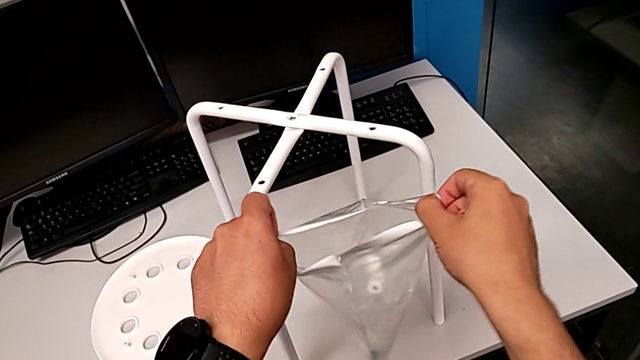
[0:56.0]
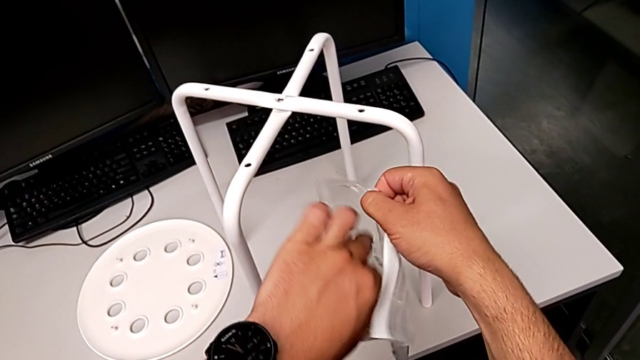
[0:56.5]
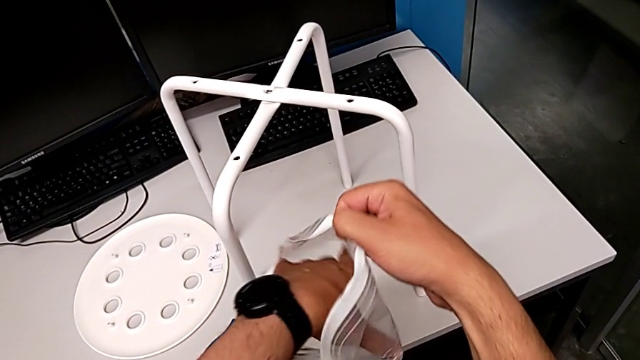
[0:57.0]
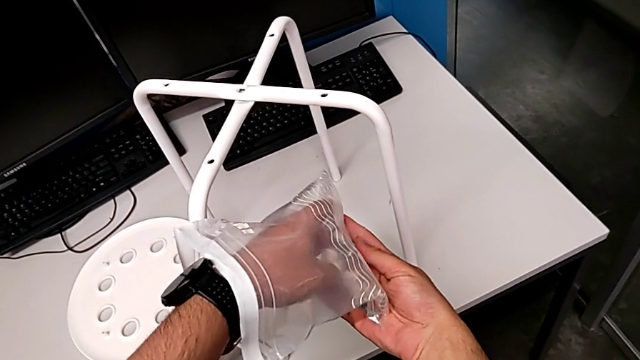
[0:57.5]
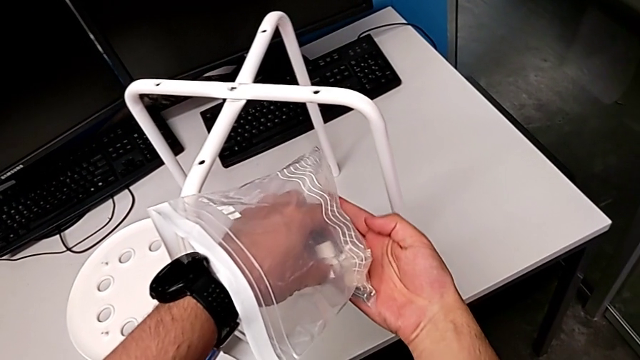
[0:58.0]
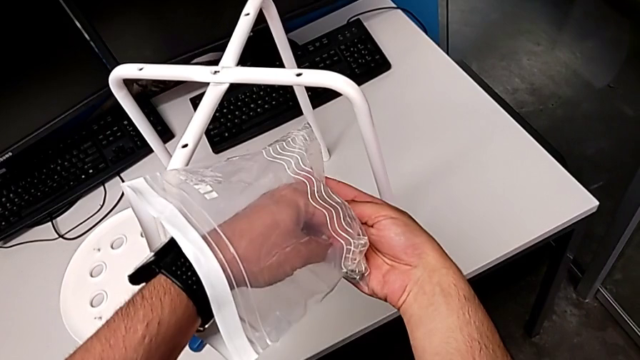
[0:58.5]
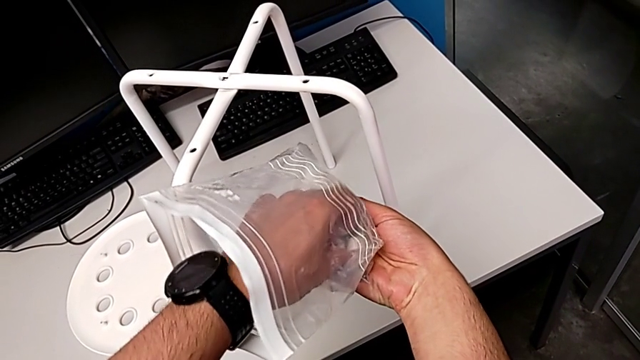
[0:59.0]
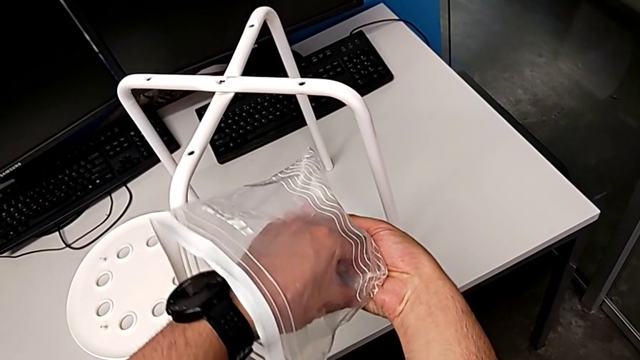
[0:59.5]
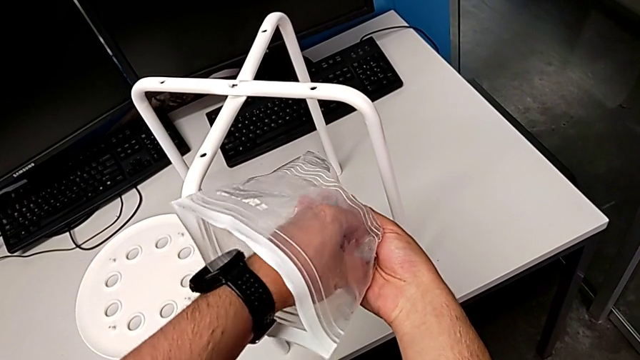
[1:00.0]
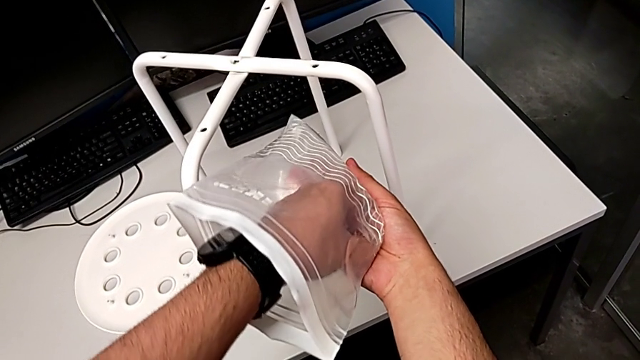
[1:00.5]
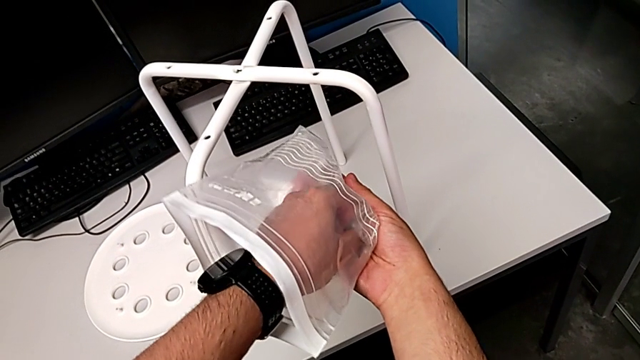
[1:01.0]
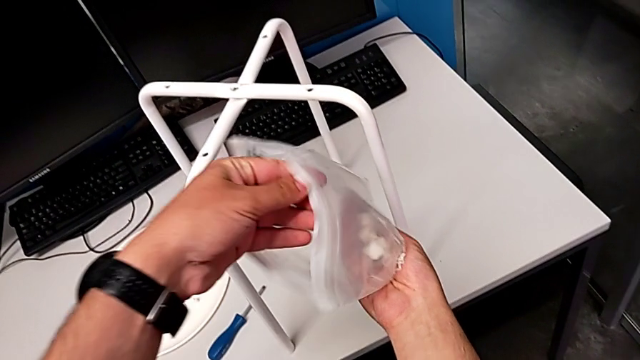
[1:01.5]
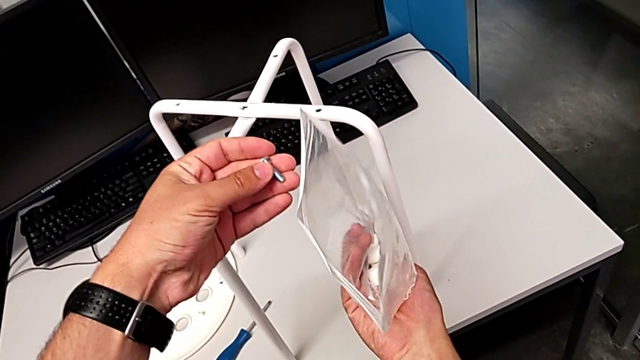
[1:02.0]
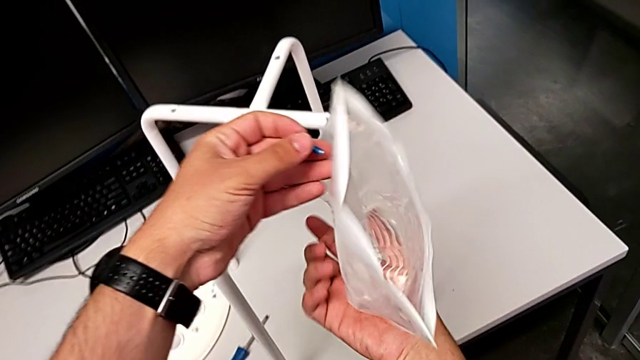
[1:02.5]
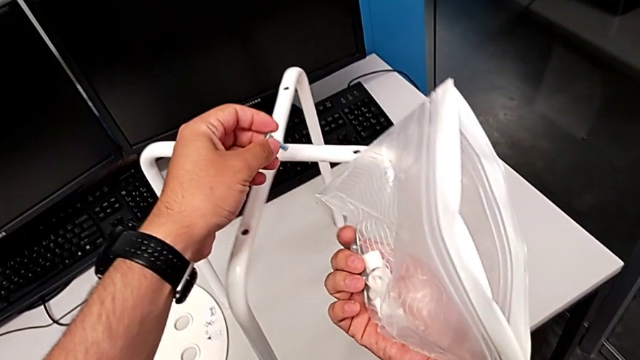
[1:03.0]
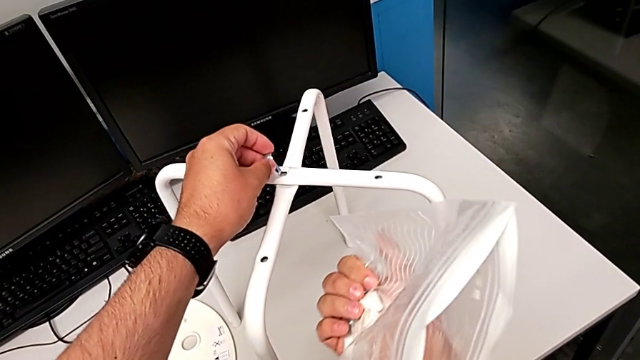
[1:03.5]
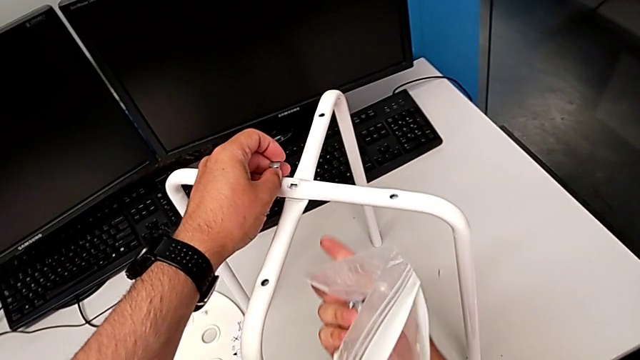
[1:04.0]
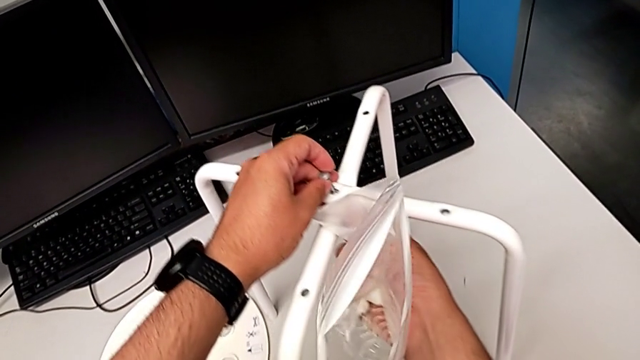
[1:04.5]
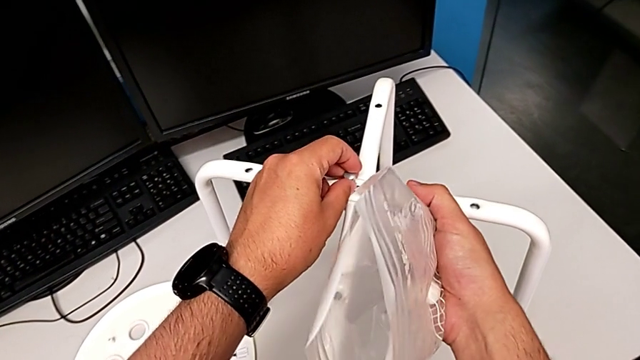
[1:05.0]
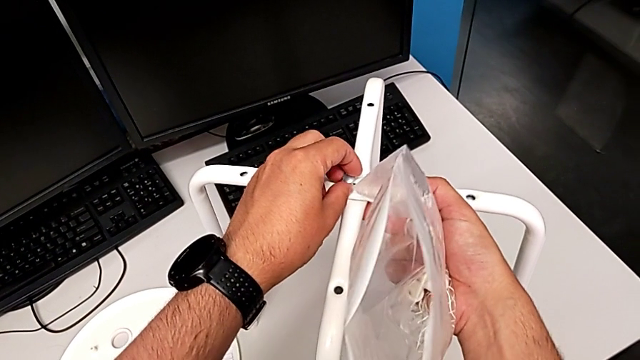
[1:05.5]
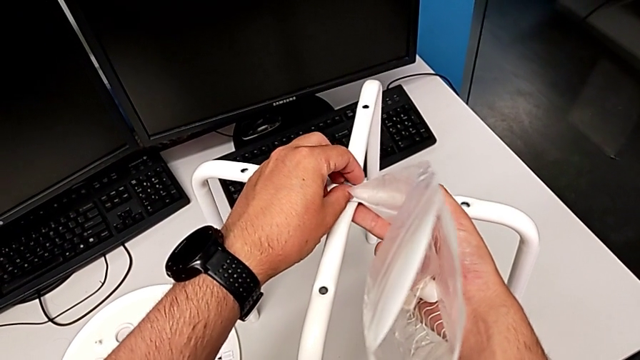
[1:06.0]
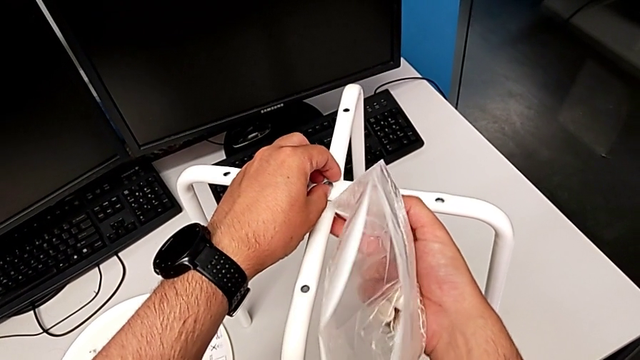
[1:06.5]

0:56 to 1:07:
The camera wearer is screwing the middle screw on the leg. They inspect the bolt, grab it and insert it.

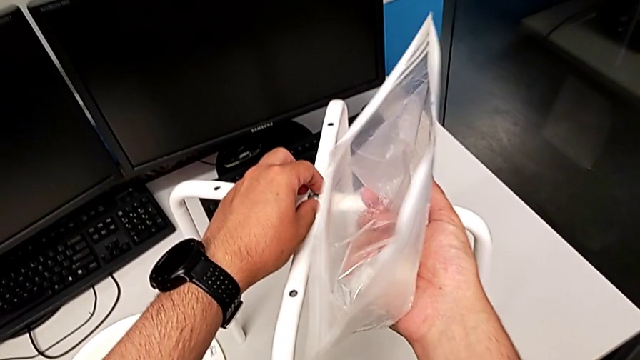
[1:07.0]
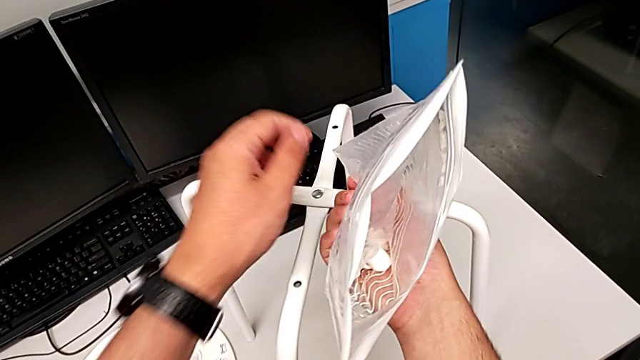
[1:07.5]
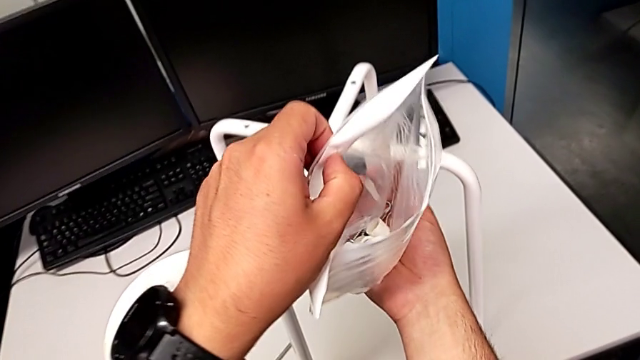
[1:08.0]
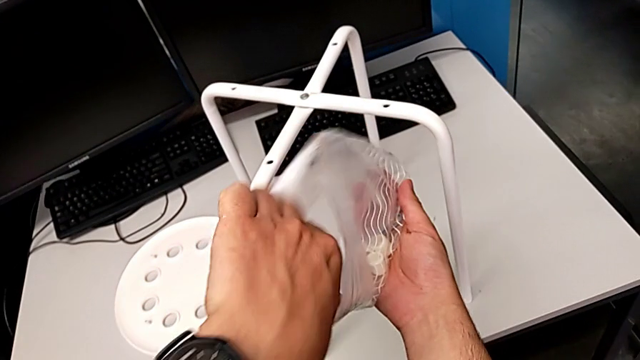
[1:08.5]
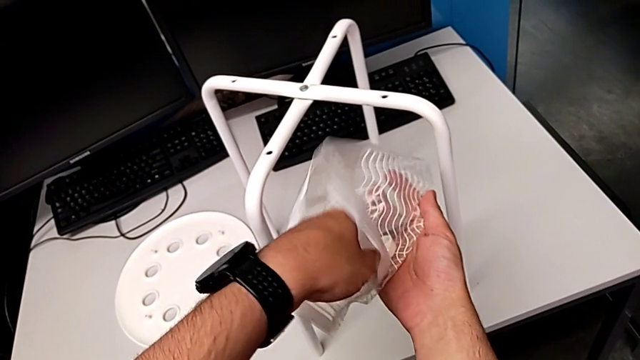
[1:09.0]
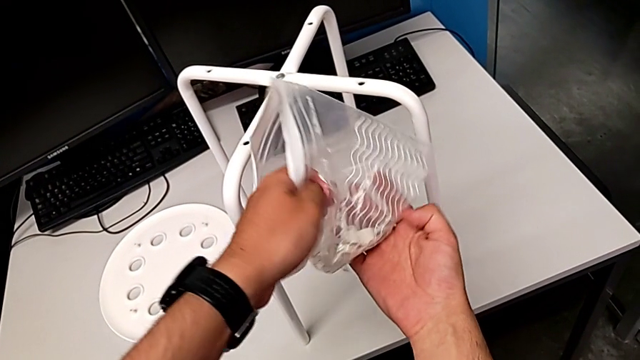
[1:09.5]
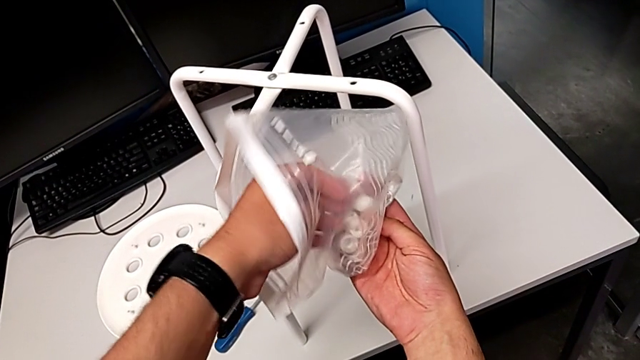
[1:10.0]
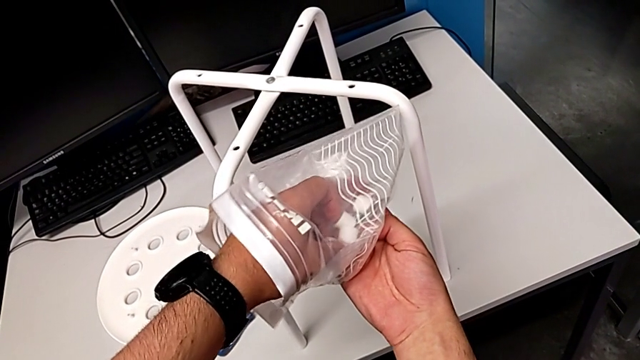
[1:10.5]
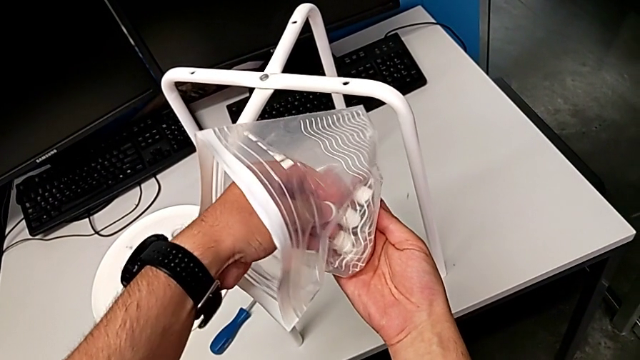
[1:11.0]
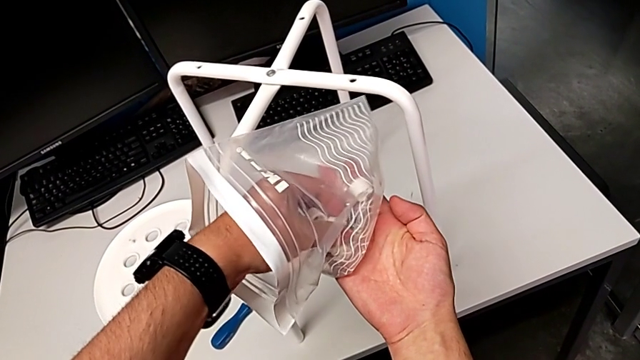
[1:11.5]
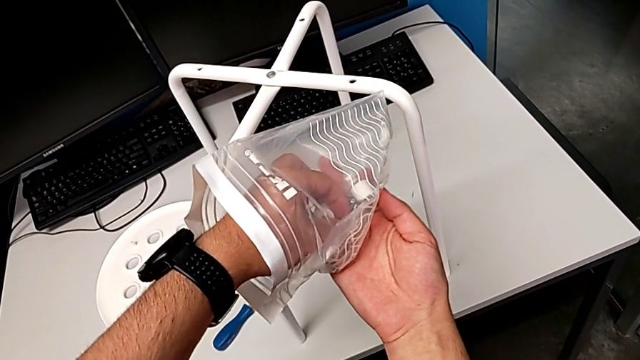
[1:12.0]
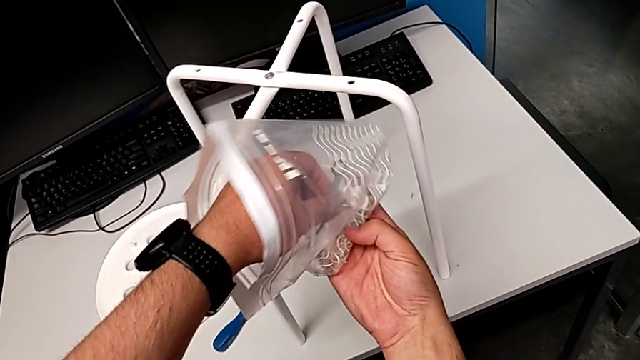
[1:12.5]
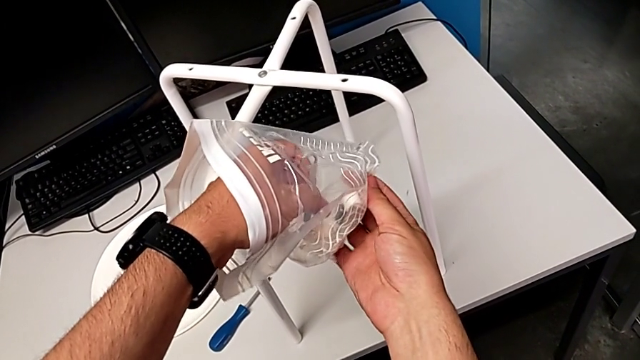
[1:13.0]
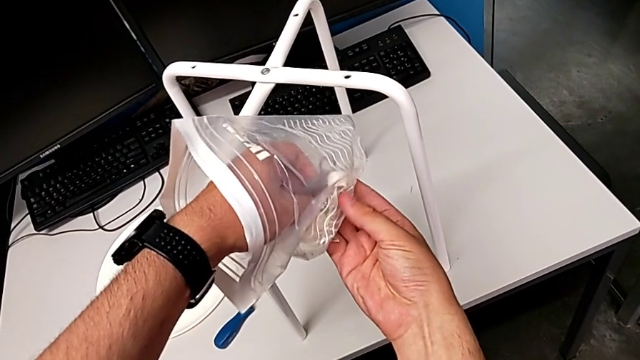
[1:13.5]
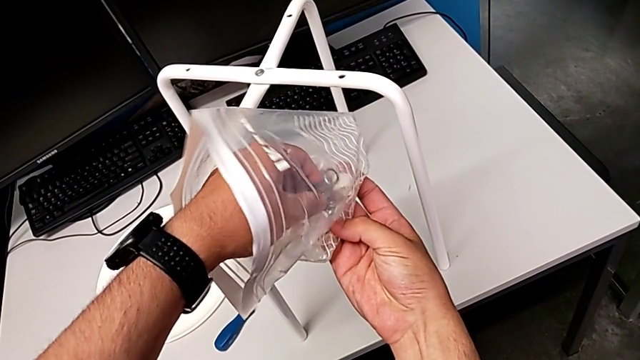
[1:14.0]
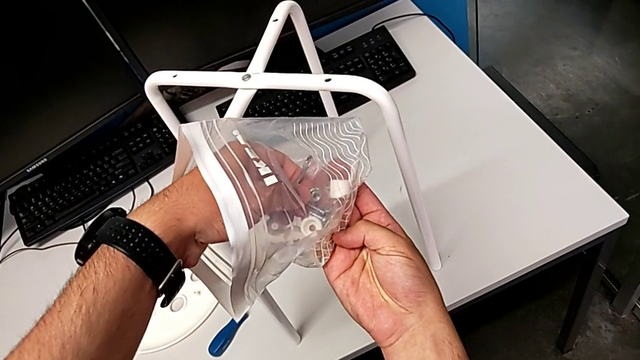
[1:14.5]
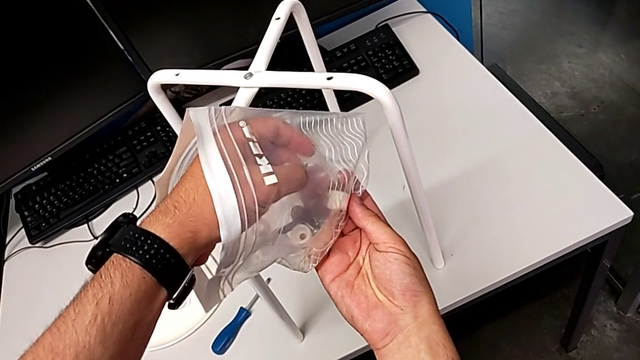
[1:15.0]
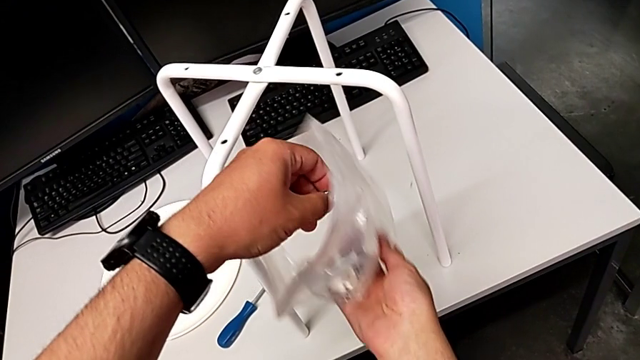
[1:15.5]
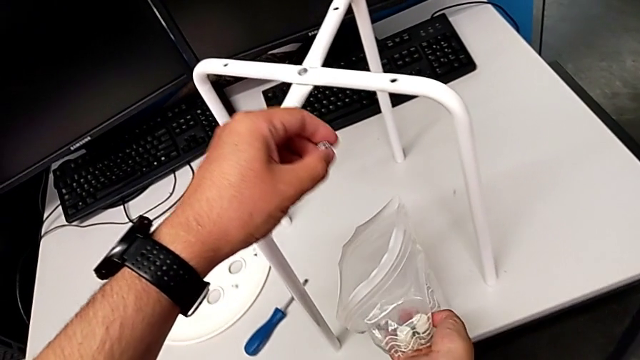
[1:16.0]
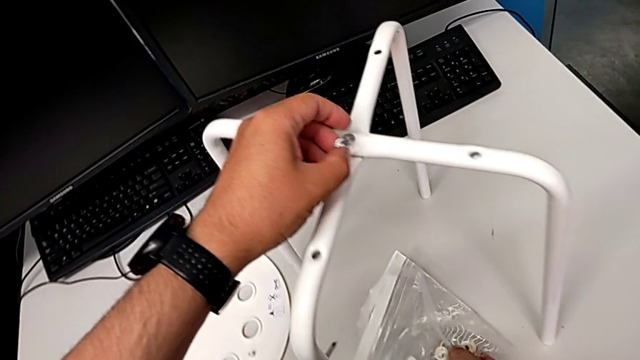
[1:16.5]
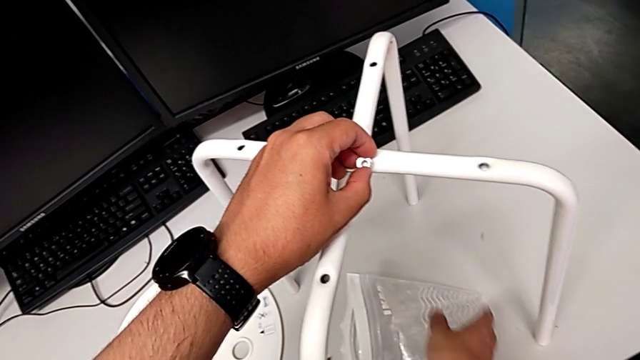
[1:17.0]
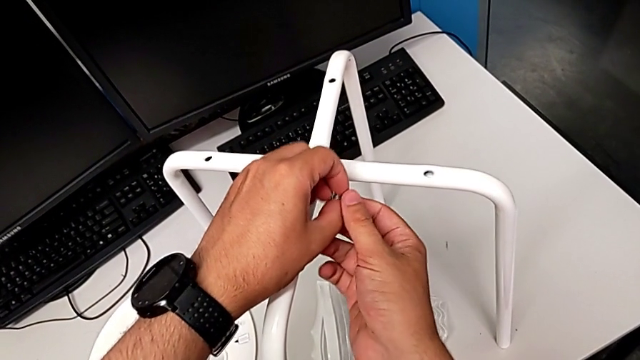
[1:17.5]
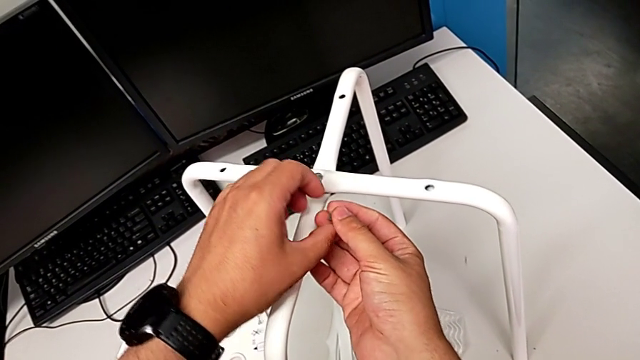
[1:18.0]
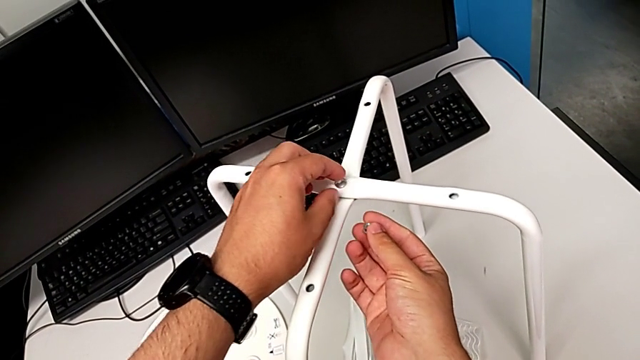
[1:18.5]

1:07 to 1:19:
The camera wearer is screwing the middle screw on the leg. They inspect the hex nut, grab it, approach it and grab it.
